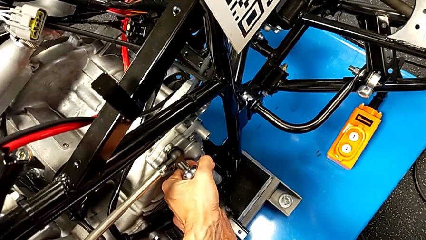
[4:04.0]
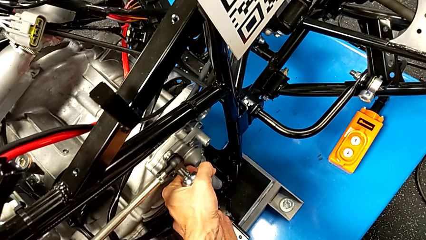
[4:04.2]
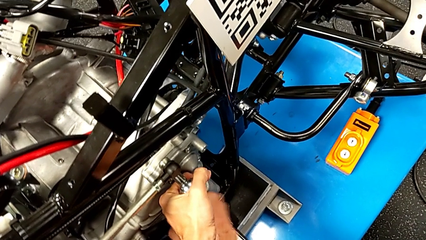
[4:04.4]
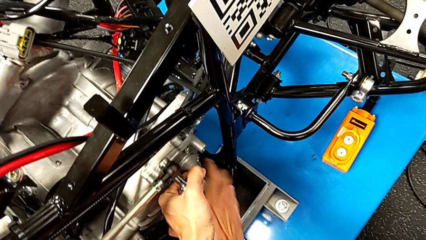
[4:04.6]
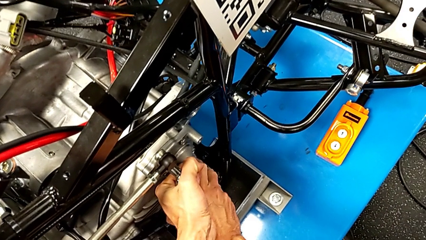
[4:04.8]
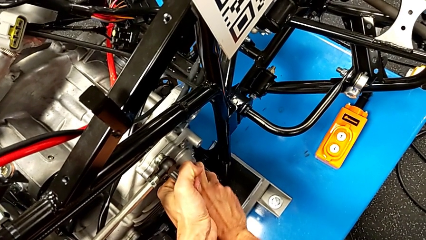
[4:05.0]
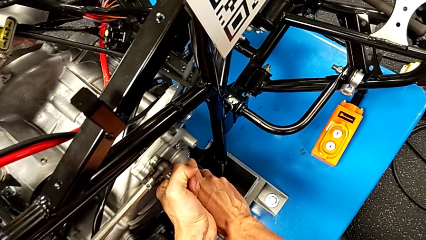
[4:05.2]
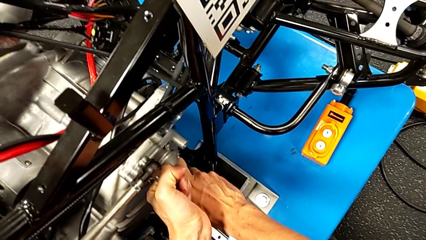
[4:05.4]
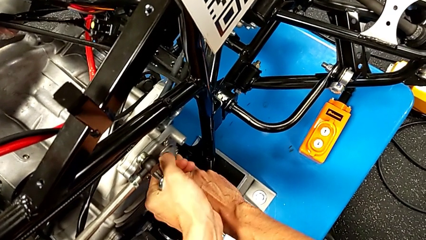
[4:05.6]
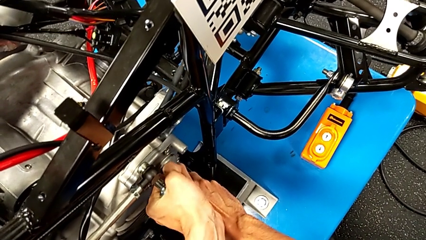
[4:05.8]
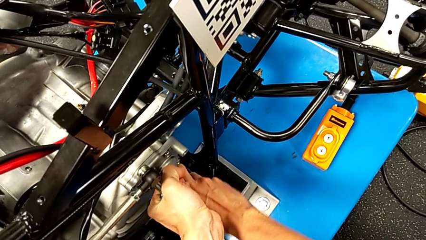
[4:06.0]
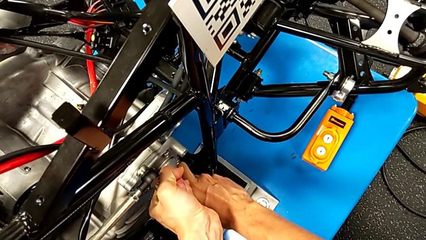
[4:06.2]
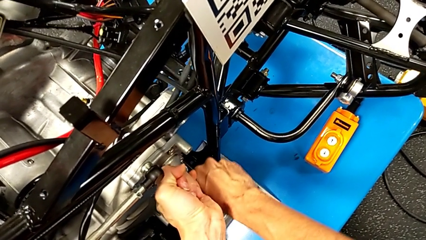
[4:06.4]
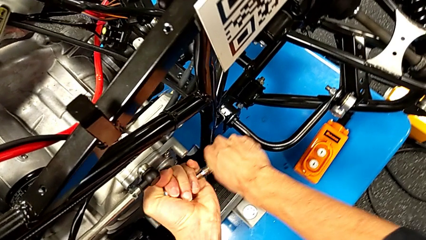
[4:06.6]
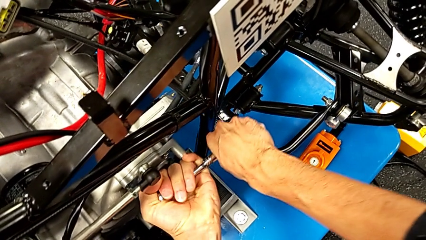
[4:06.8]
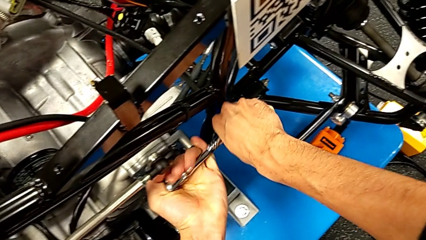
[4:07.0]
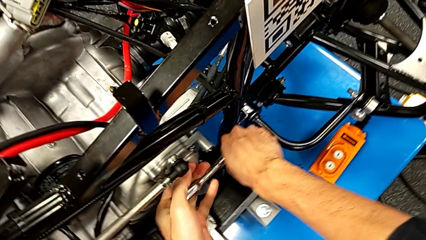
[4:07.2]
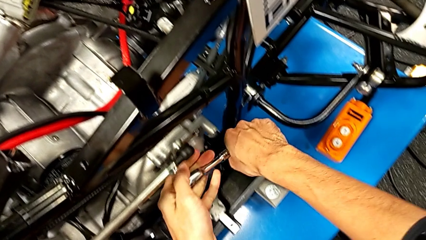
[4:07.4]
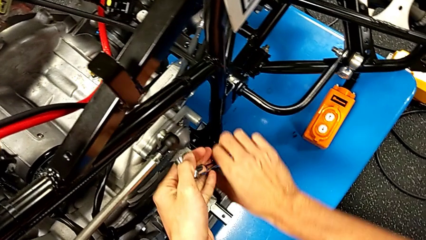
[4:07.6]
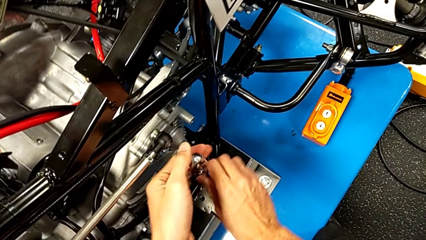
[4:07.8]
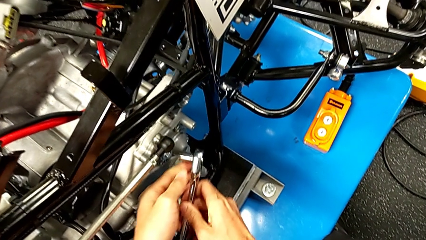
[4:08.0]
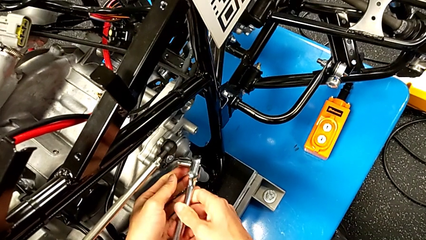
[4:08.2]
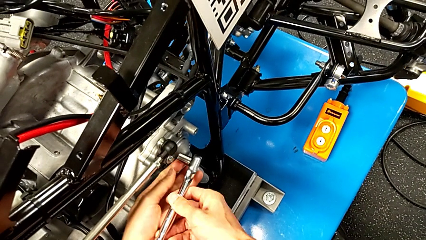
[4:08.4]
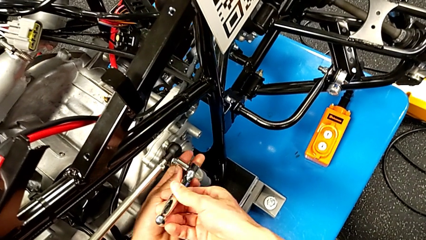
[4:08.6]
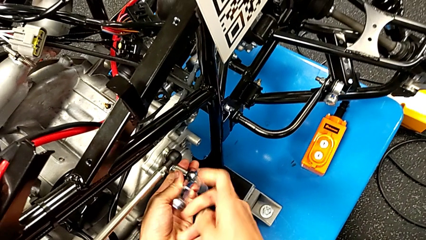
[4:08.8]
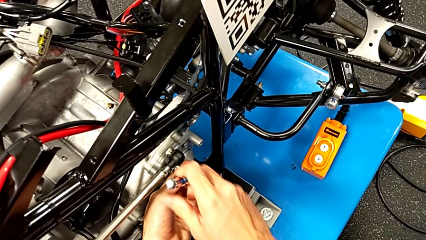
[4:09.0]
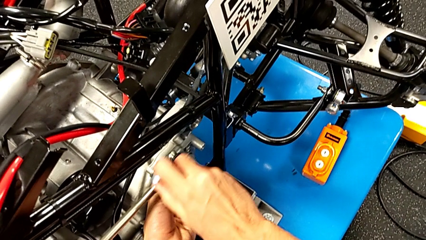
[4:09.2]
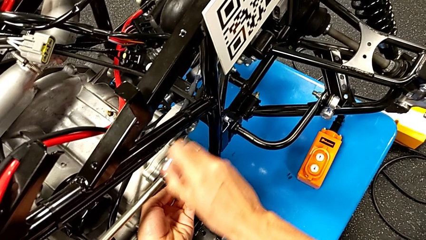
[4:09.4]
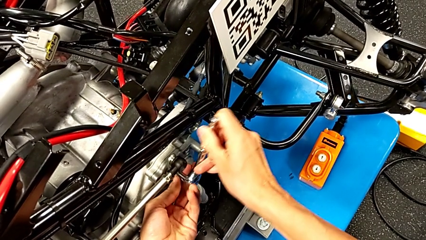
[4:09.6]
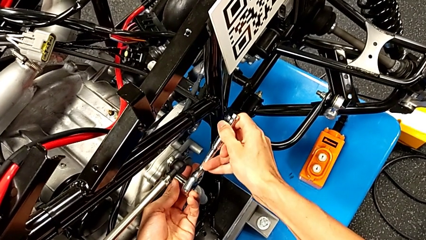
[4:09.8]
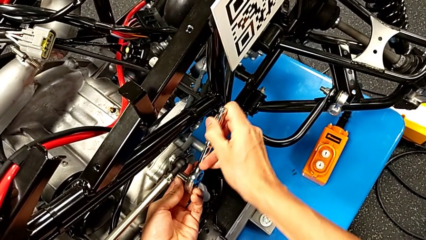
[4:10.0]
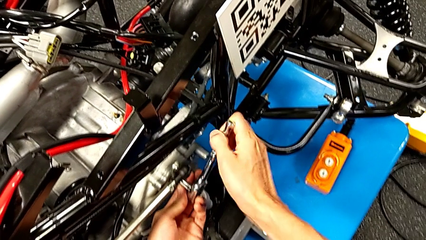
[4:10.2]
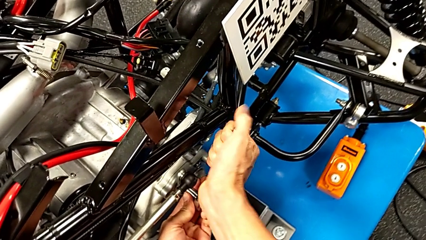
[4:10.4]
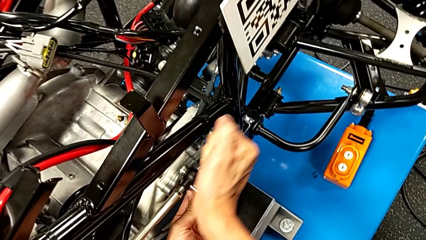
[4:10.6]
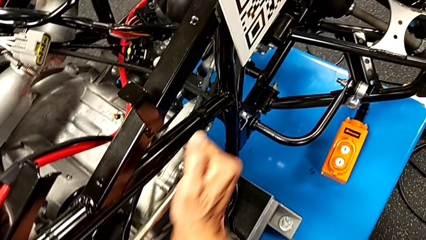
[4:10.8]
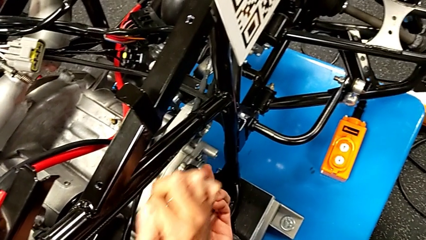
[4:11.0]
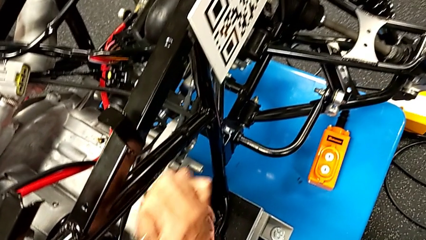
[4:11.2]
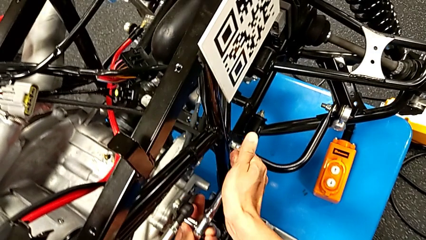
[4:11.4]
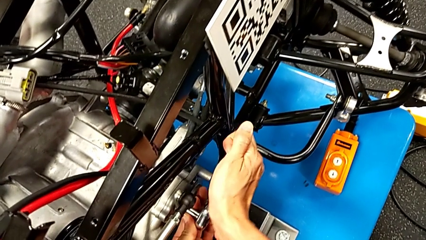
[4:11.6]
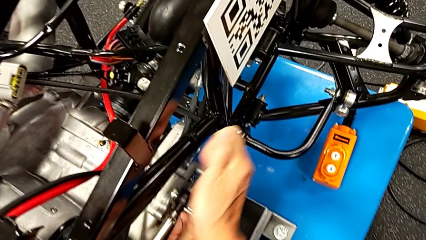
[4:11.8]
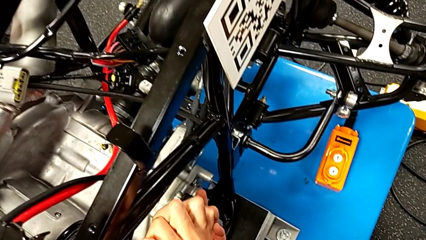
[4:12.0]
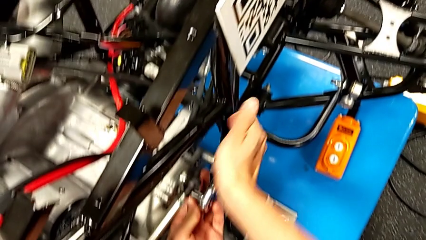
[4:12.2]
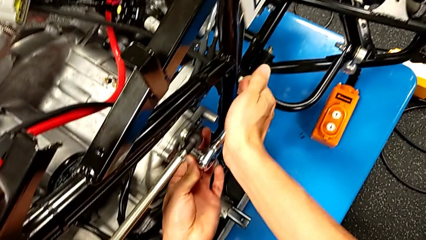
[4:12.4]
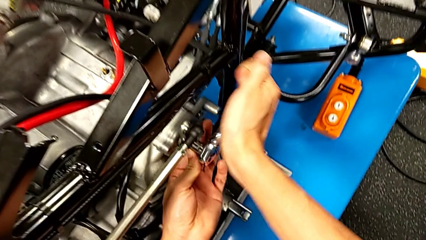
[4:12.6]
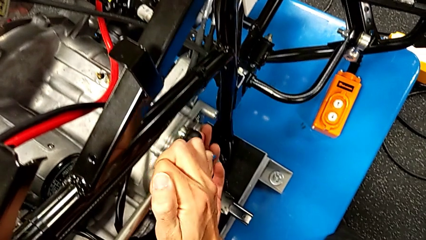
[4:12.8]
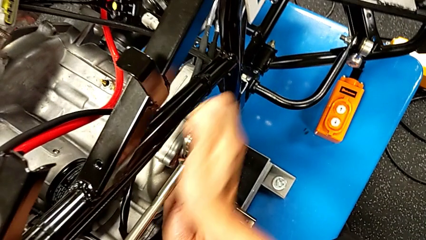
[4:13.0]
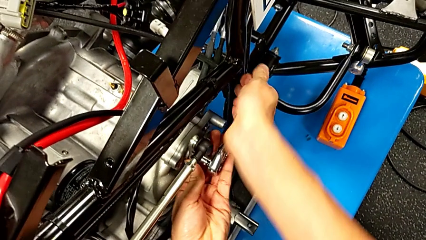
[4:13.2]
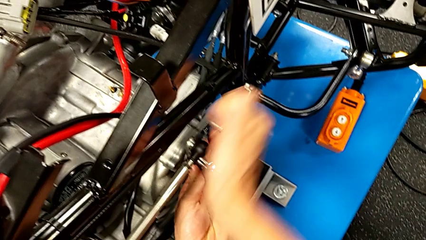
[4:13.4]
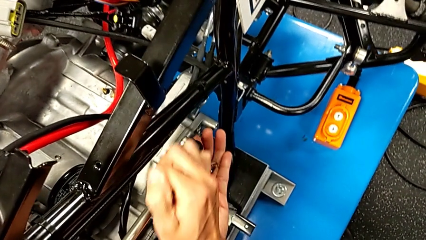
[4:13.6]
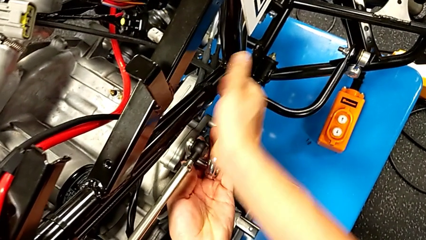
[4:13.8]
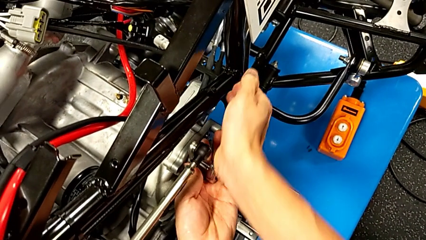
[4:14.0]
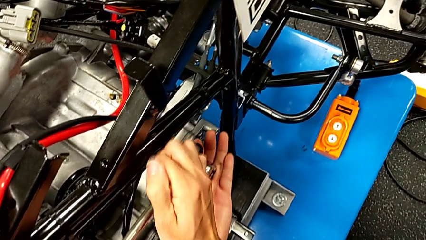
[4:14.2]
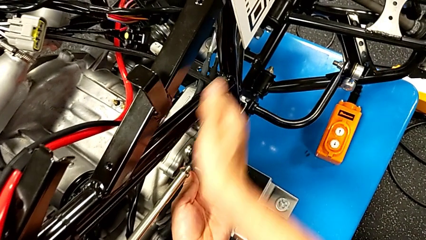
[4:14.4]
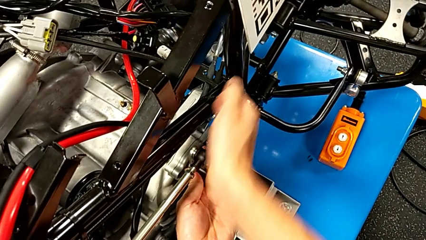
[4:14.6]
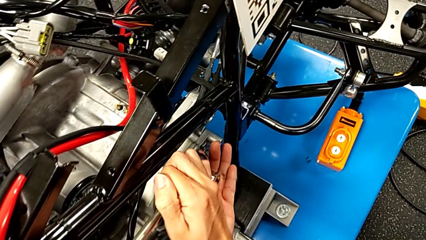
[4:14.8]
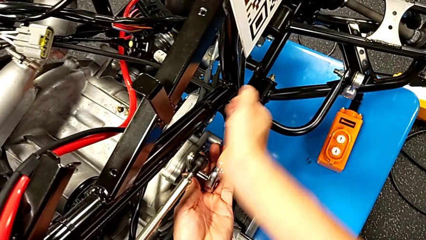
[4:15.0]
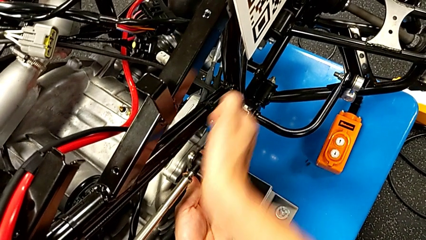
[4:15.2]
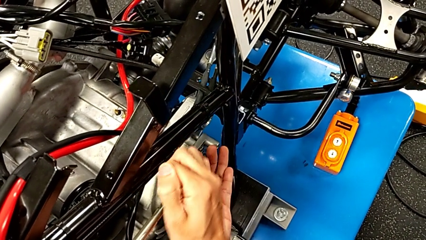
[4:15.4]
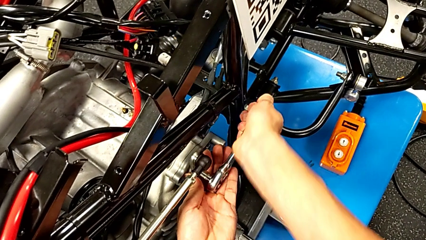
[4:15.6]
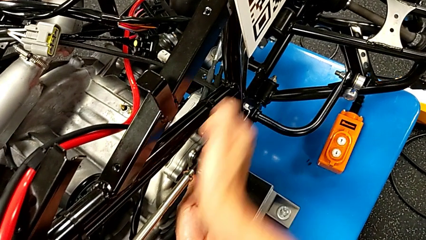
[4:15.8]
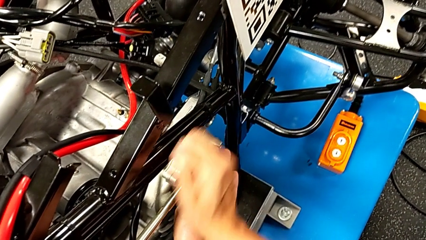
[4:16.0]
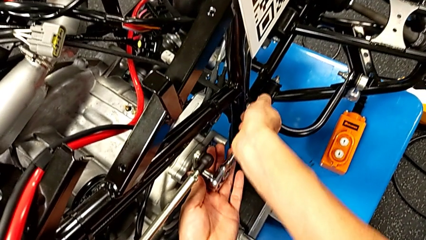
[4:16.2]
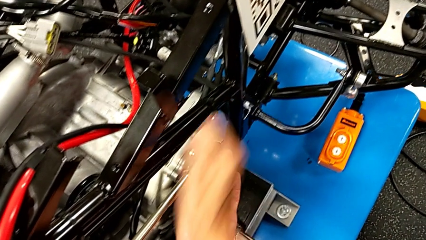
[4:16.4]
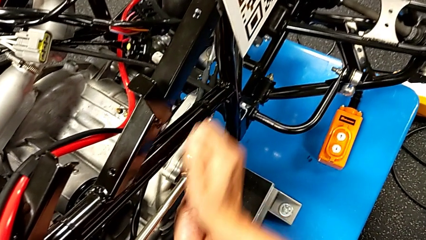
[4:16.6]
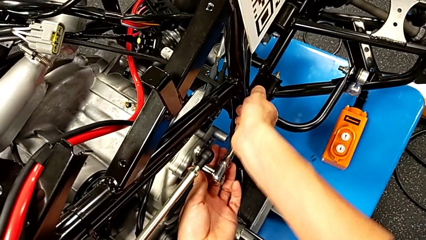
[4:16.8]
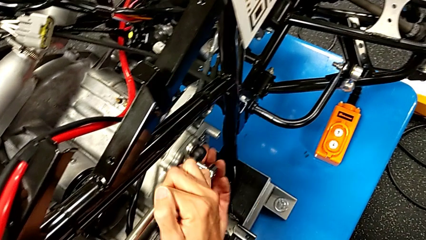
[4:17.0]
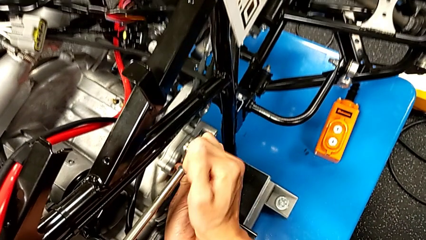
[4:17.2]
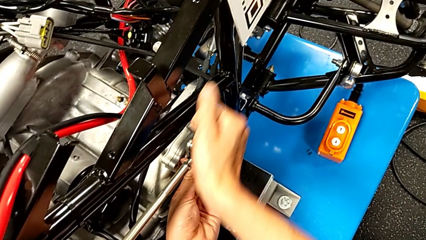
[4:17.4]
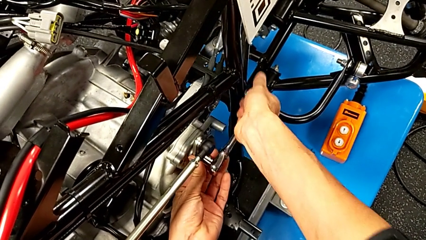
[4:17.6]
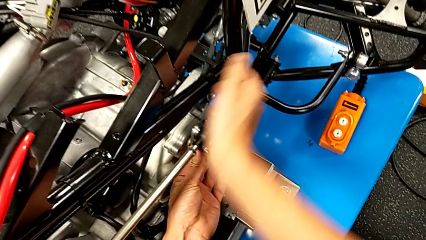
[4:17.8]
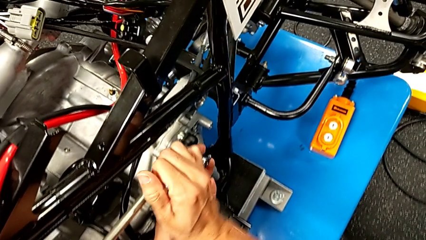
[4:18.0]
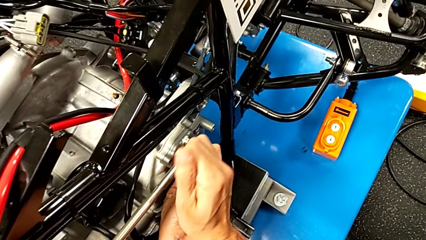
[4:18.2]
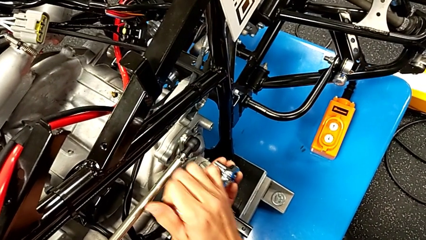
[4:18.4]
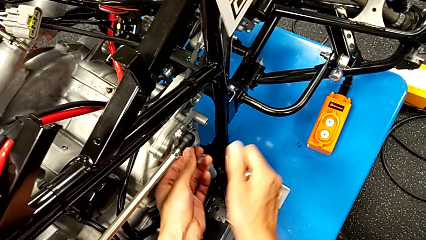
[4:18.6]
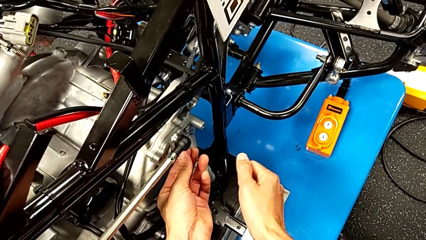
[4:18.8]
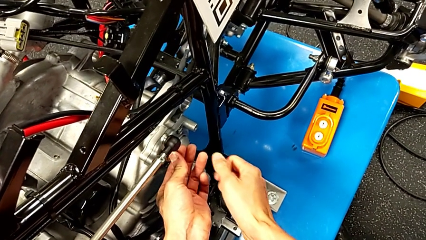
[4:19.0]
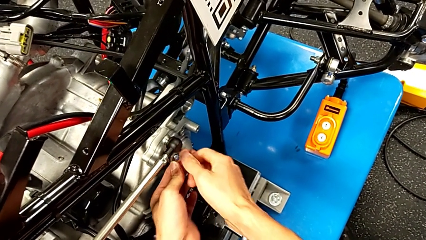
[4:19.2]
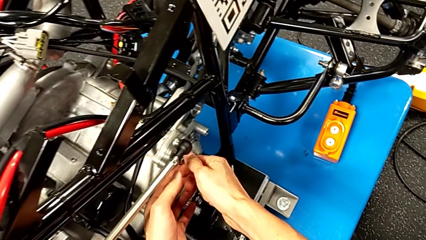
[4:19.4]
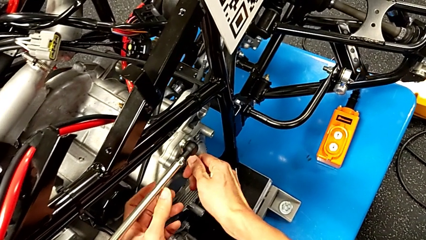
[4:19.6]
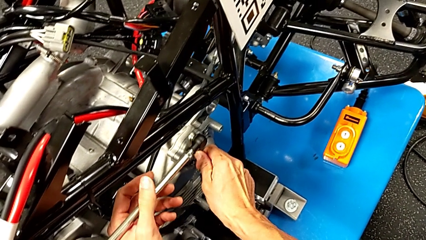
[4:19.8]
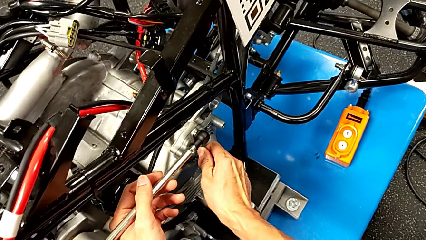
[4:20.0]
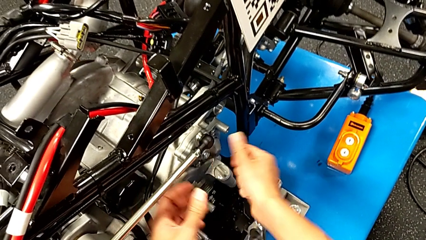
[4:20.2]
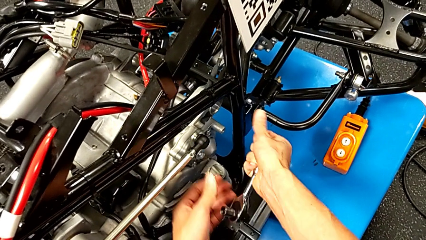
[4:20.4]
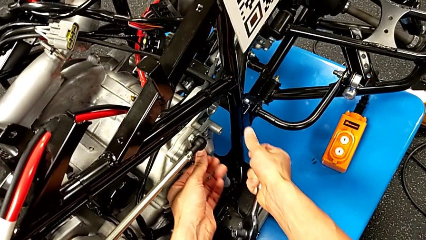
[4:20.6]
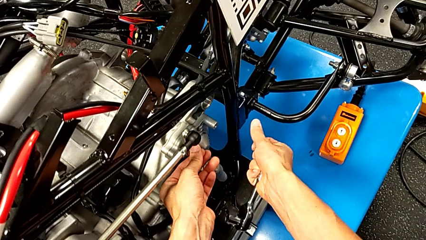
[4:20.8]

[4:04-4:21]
The camera wearer is unscrewing the shift arm. They keep unscrewing the bolt, withdraw the ratchet and inspect the bolt.
